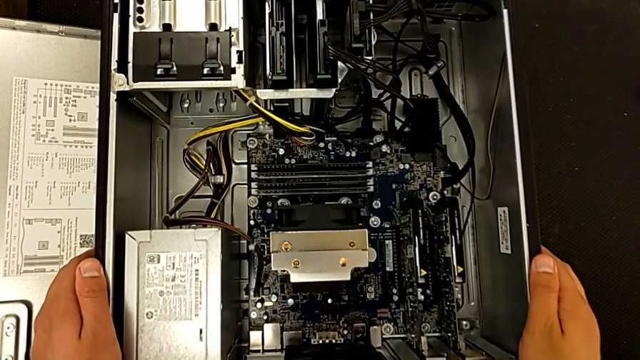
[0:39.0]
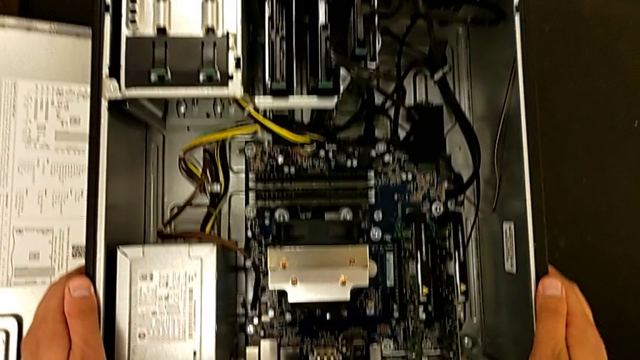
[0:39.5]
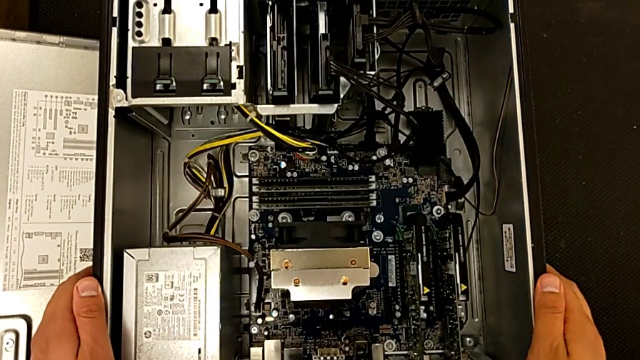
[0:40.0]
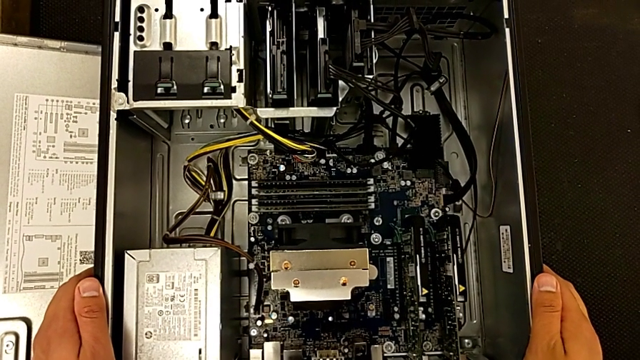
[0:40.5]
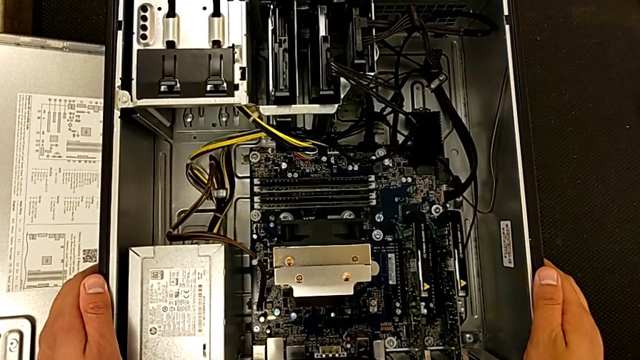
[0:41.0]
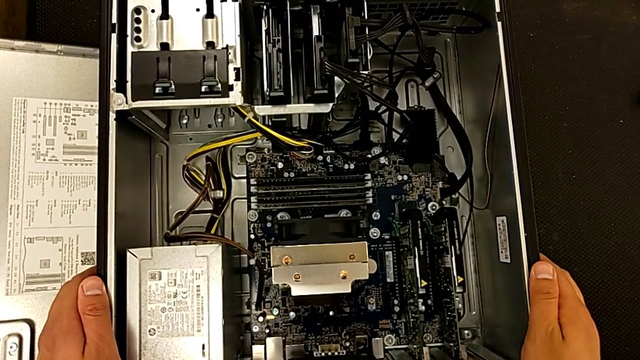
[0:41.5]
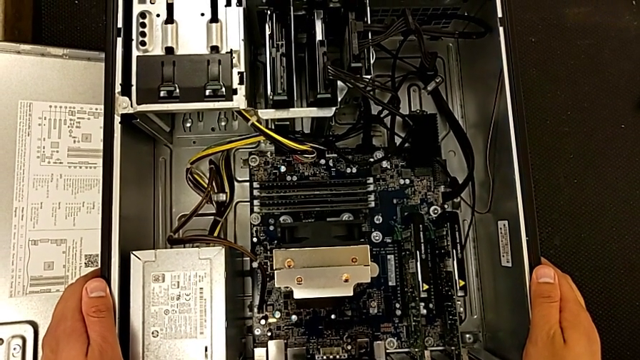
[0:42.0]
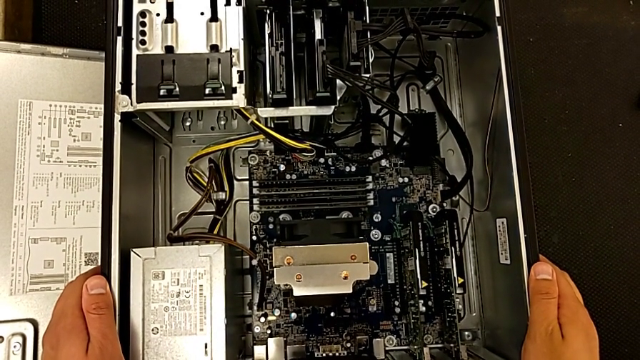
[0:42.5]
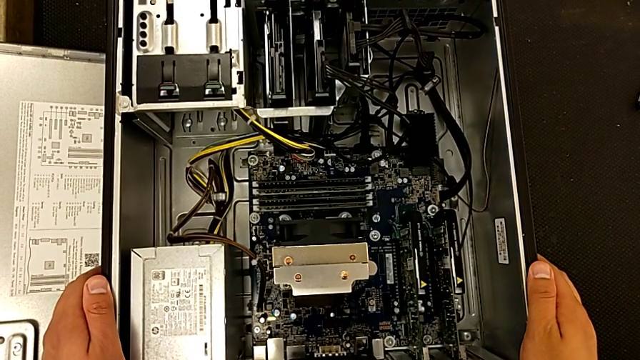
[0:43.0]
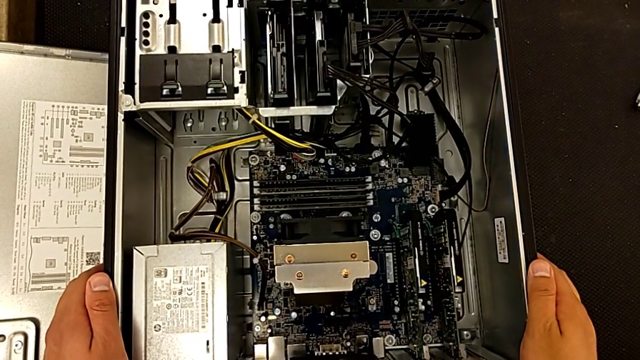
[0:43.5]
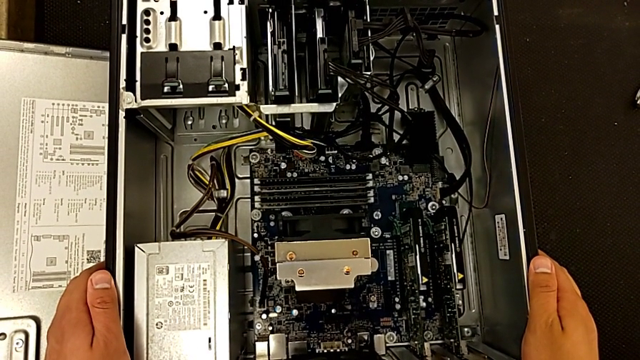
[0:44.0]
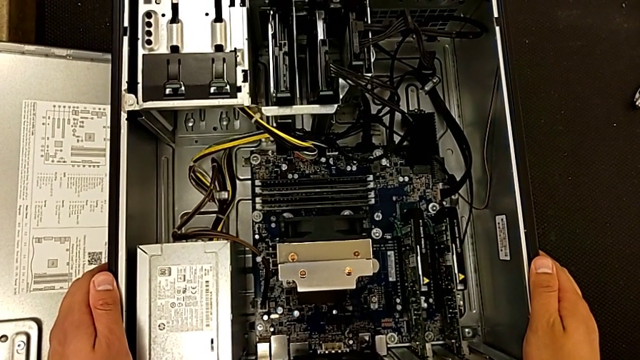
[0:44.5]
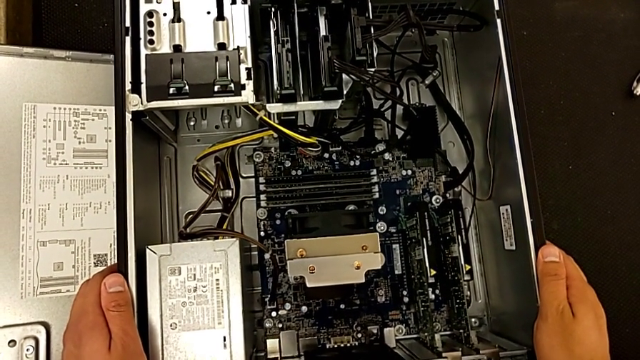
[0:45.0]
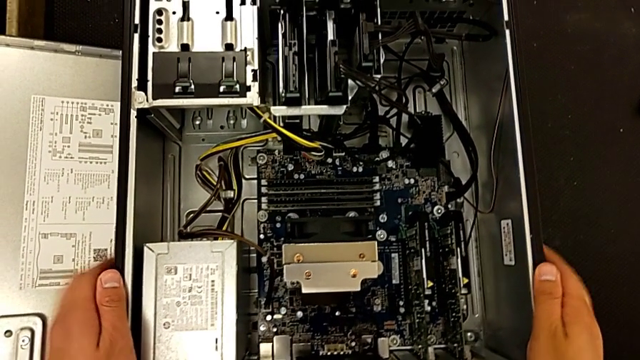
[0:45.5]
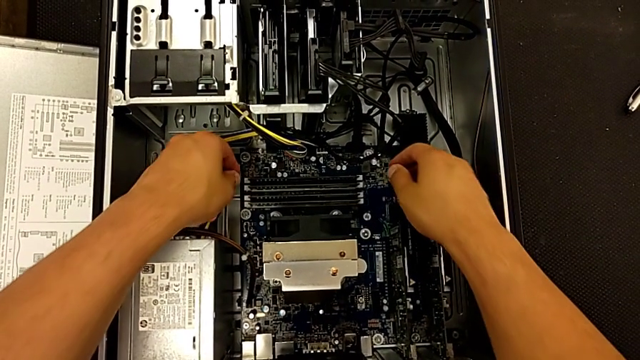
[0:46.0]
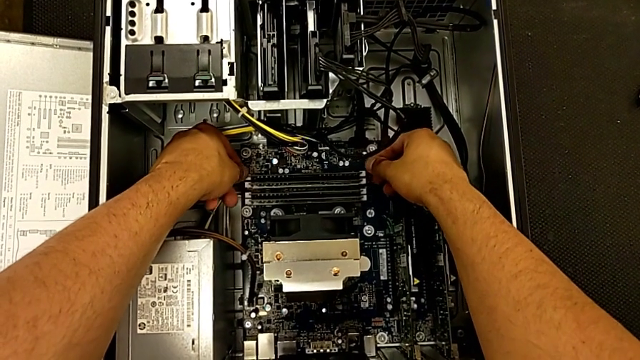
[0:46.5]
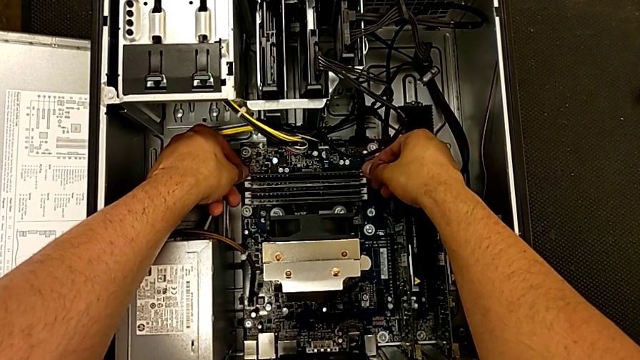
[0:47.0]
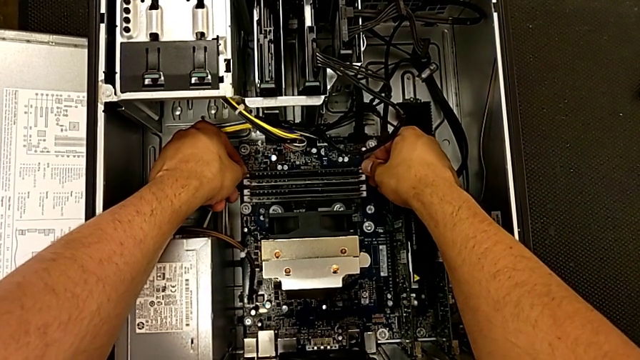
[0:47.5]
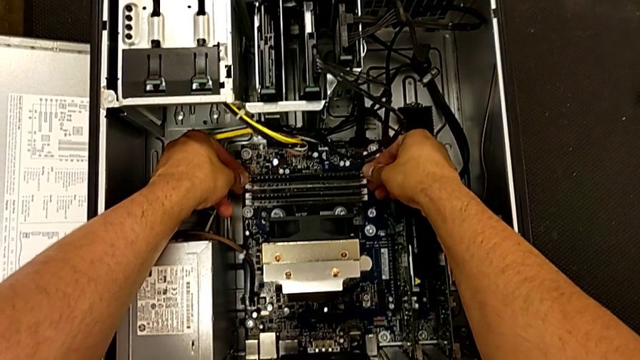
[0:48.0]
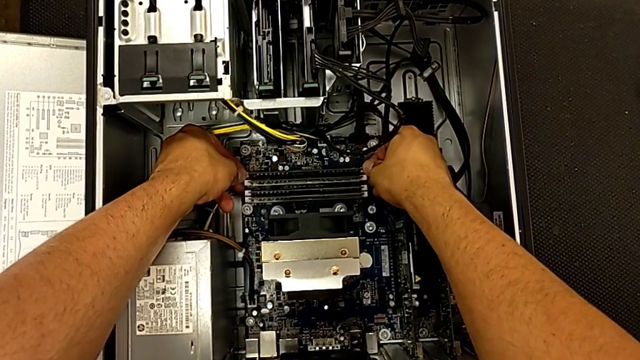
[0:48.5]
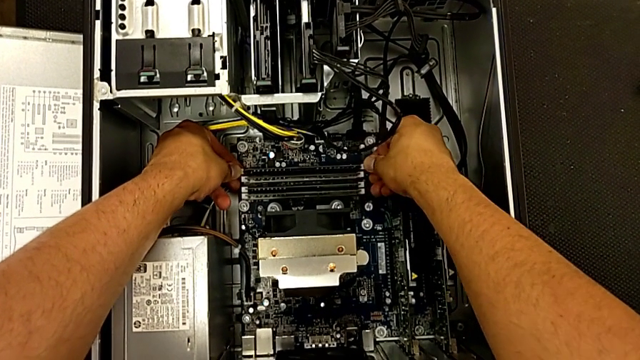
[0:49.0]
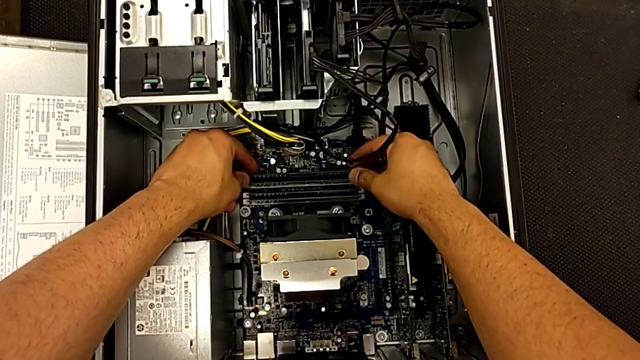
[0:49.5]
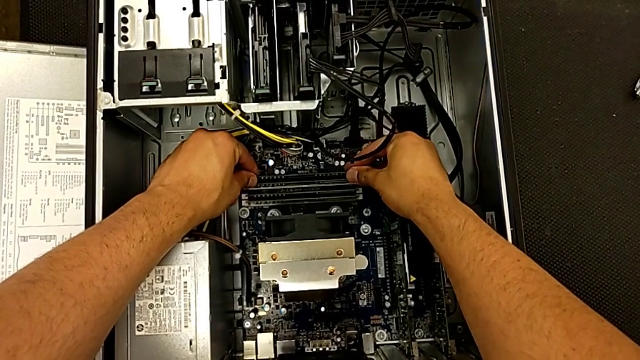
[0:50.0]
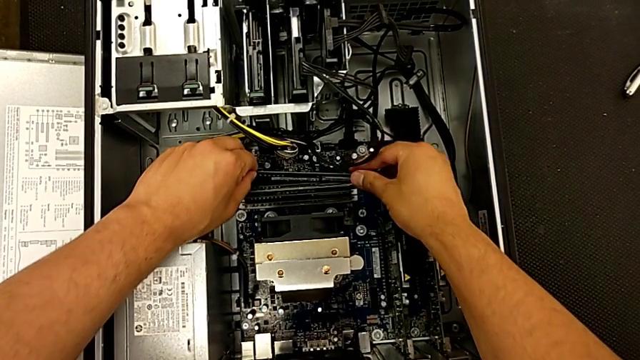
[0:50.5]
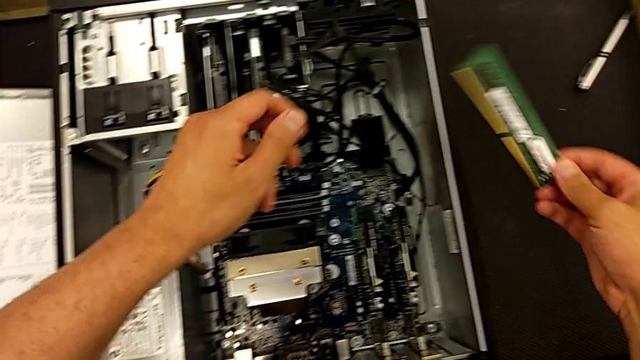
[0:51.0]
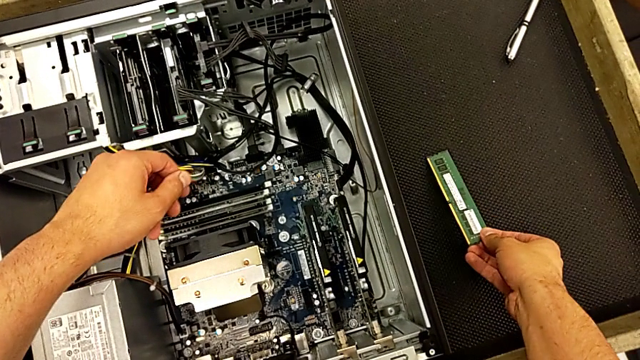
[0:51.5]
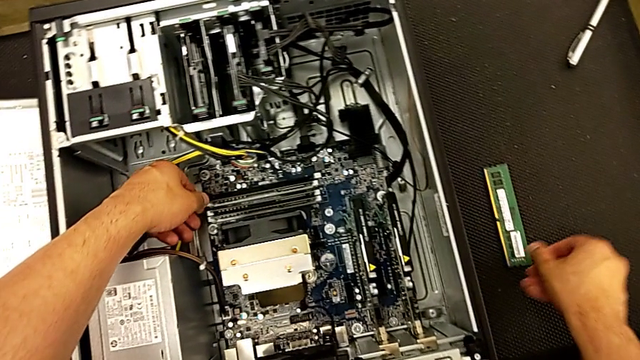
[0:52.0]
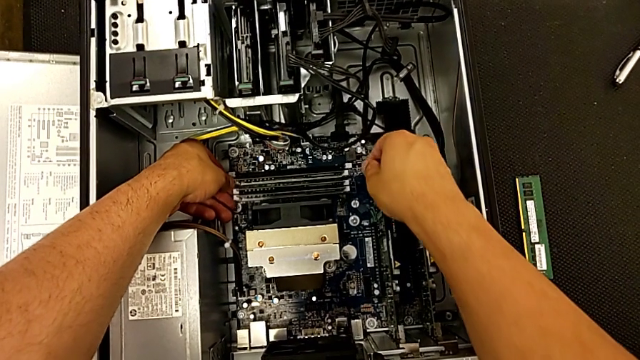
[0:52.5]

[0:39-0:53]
The camera wearer is disassembling the RAM from the computer tower. They hold the computer tower, press the release button, grab the first RAM and place it.

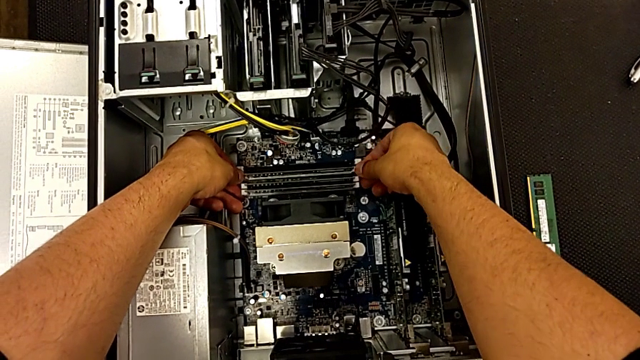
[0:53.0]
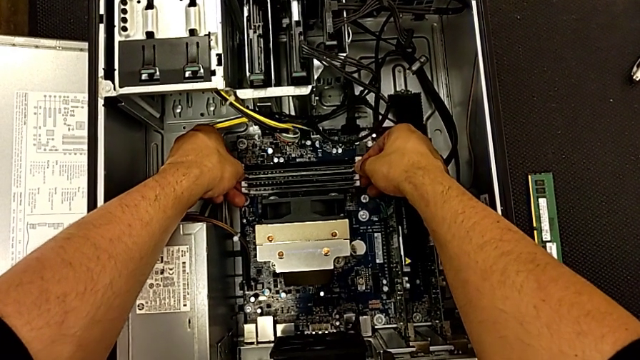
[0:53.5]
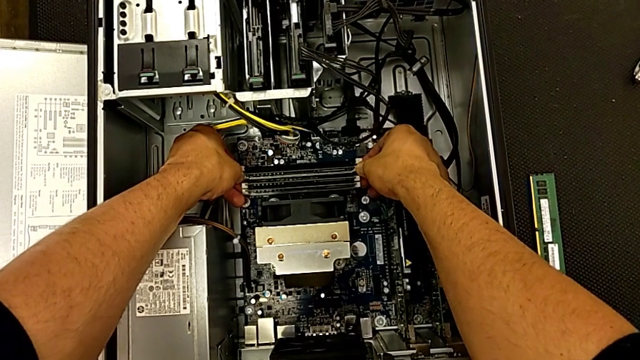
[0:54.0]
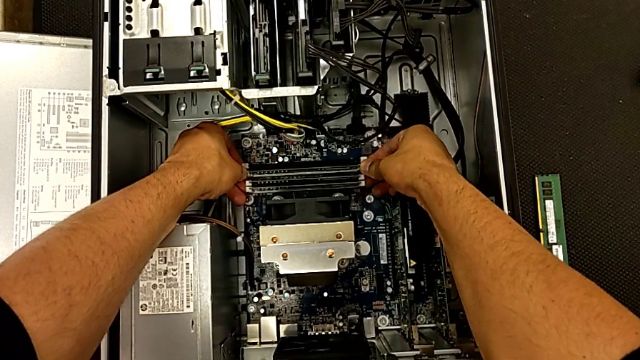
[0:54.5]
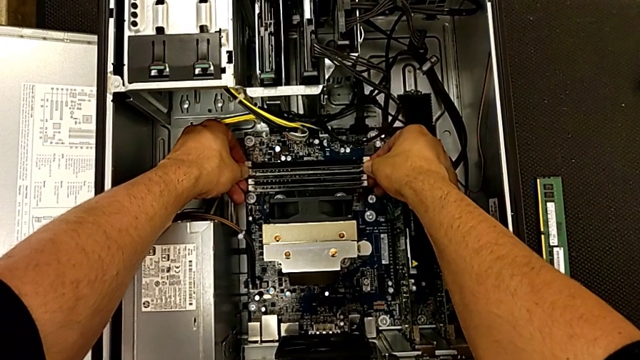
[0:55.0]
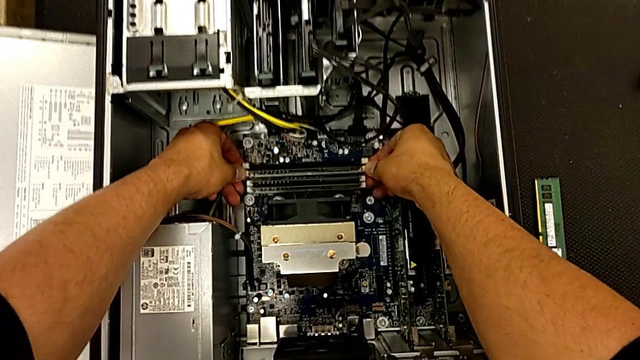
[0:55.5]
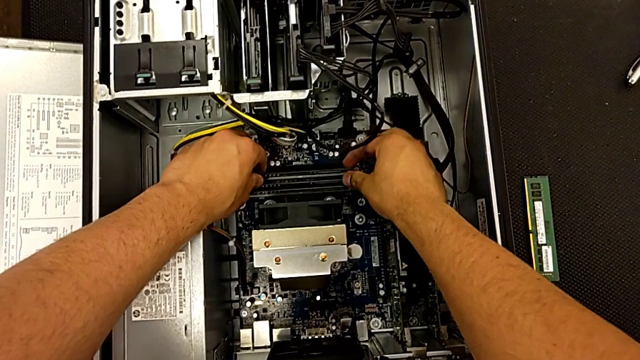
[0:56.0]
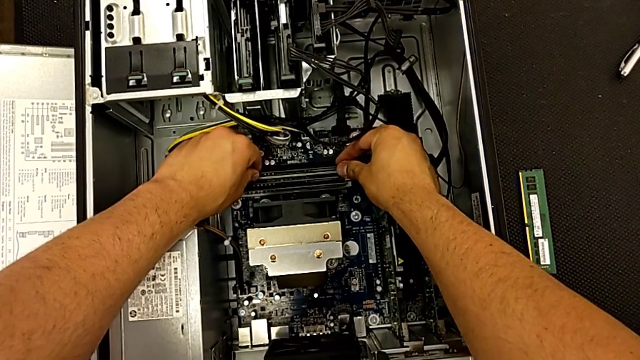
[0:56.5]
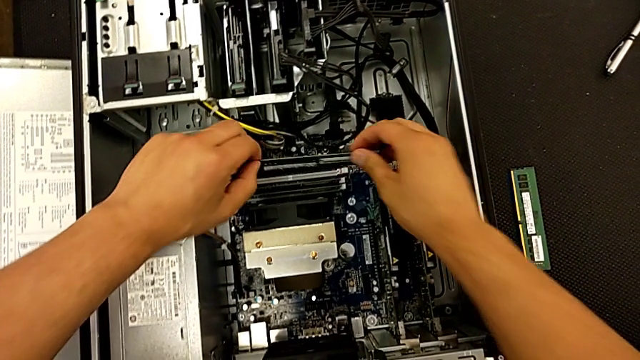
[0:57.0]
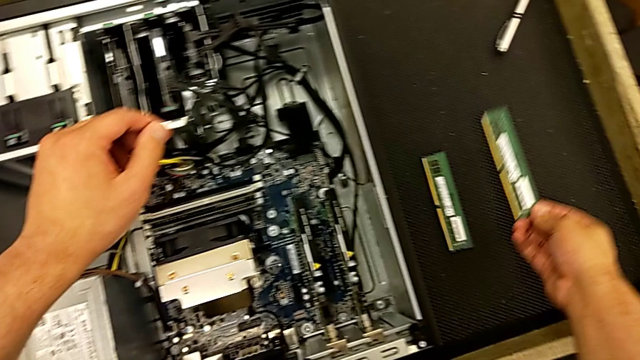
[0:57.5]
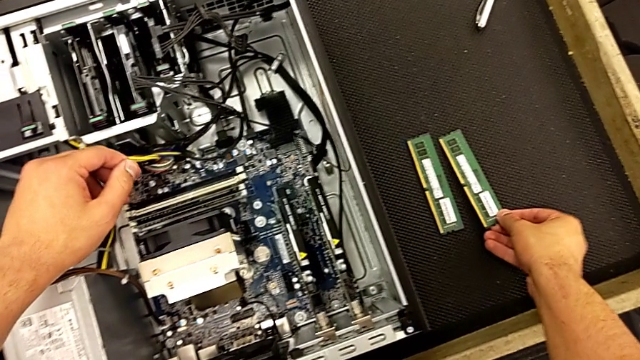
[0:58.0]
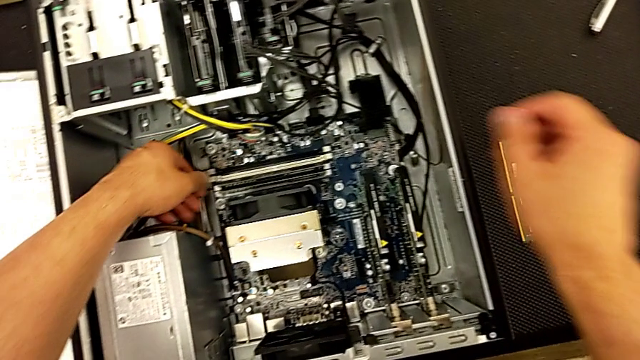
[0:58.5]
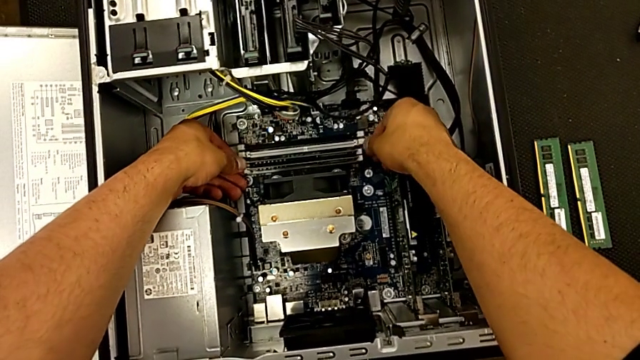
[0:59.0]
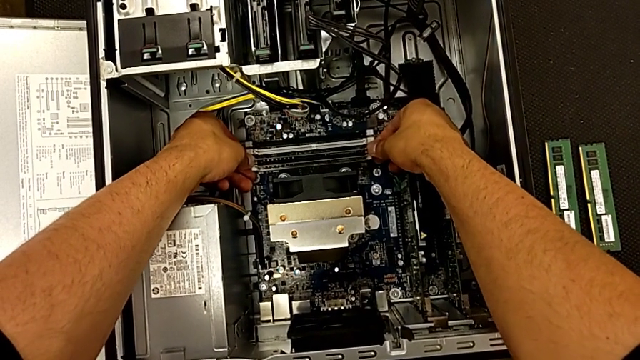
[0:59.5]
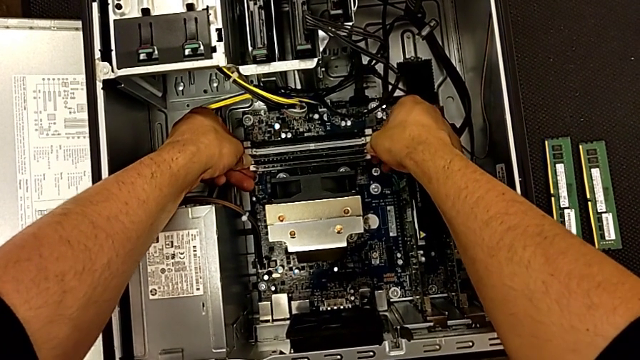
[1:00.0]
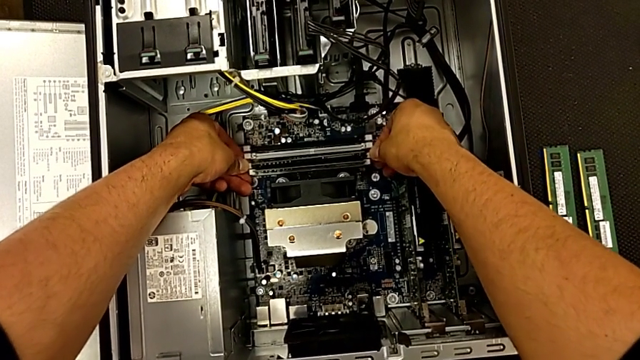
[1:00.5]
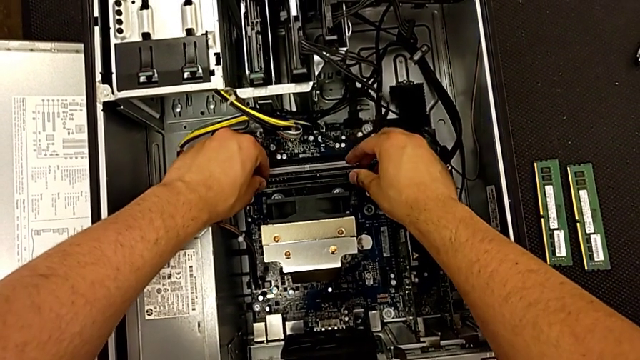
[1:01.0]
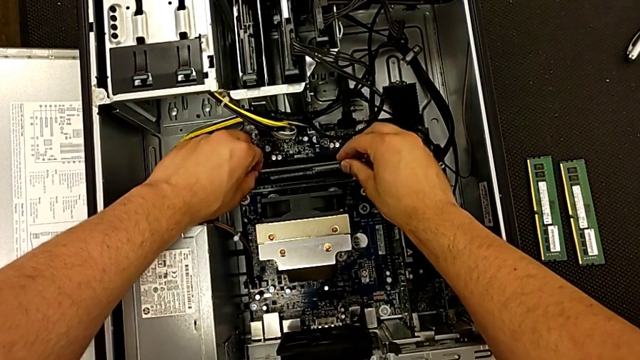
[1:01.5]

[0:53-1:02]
The camera wearer is disassembling the RAM from the computer tower. They press the release button, grab the second RAM, place it and press the release button.
